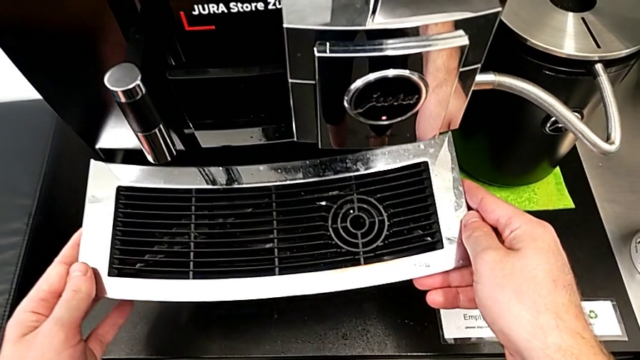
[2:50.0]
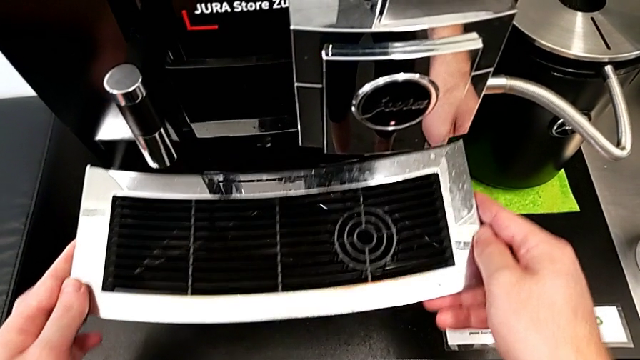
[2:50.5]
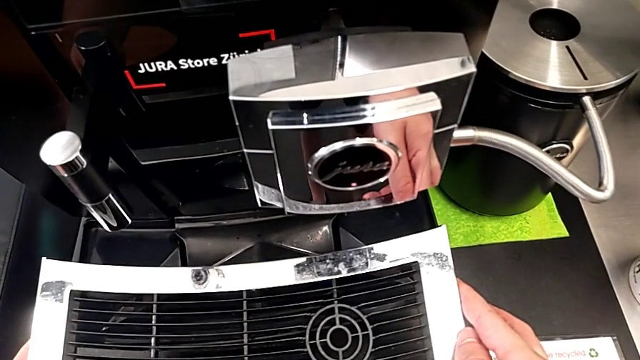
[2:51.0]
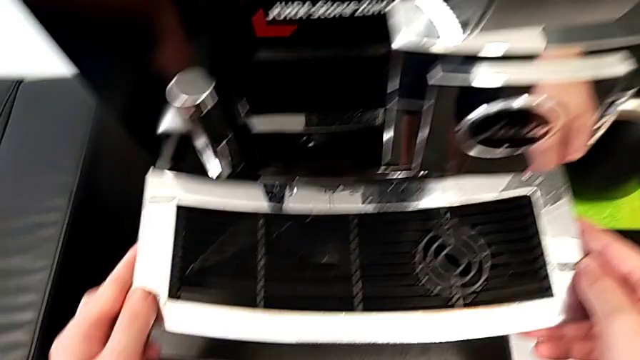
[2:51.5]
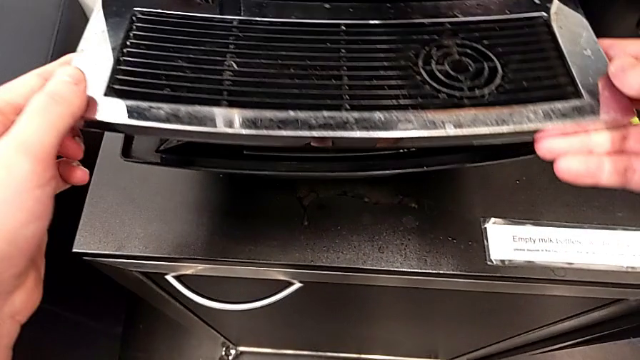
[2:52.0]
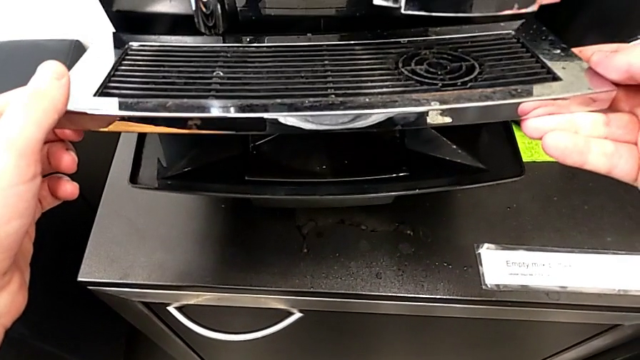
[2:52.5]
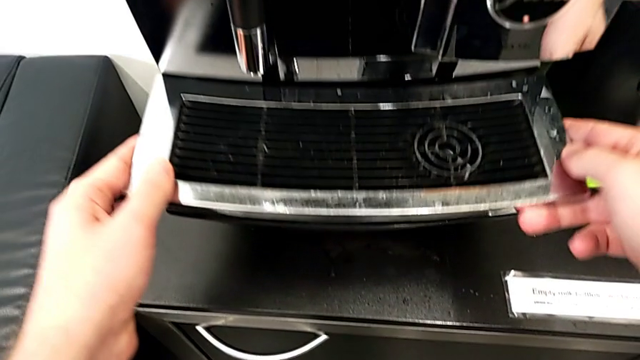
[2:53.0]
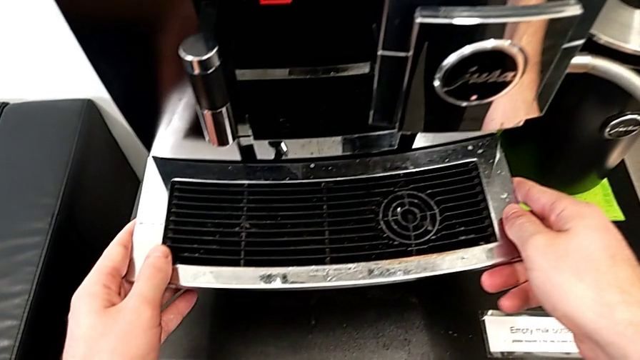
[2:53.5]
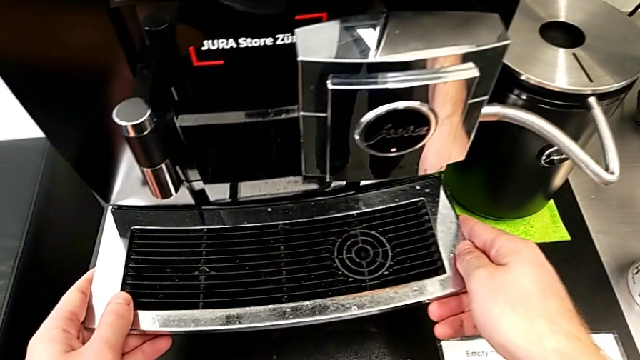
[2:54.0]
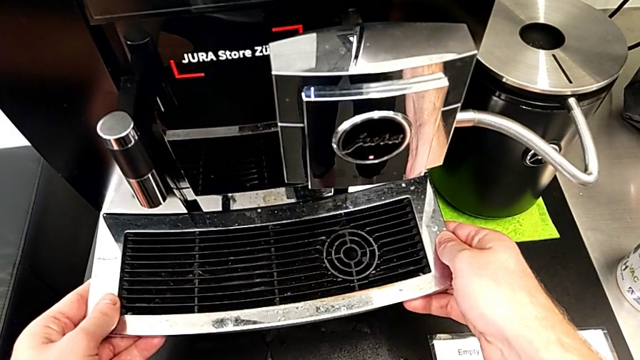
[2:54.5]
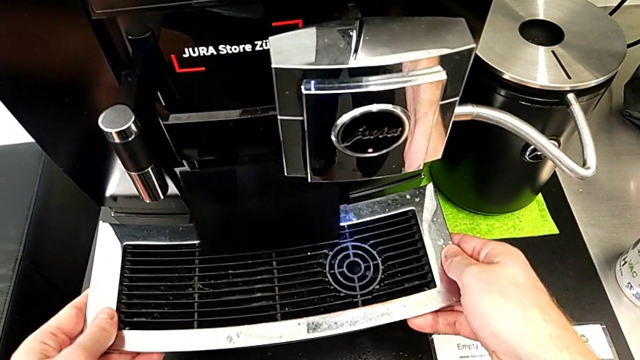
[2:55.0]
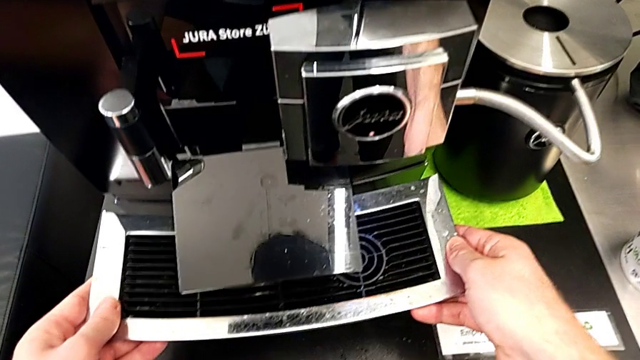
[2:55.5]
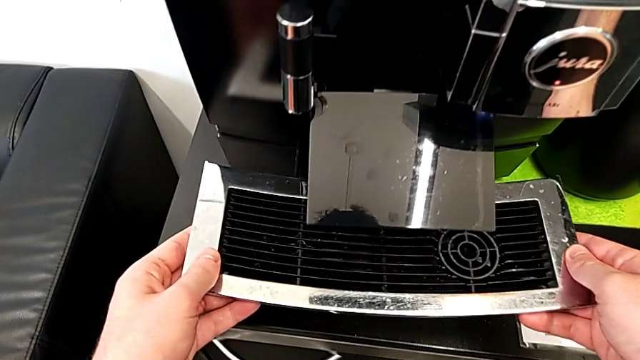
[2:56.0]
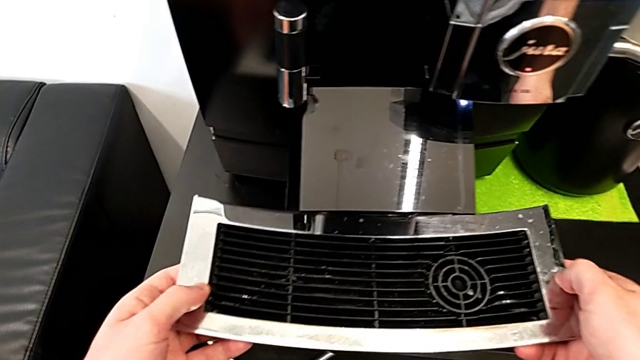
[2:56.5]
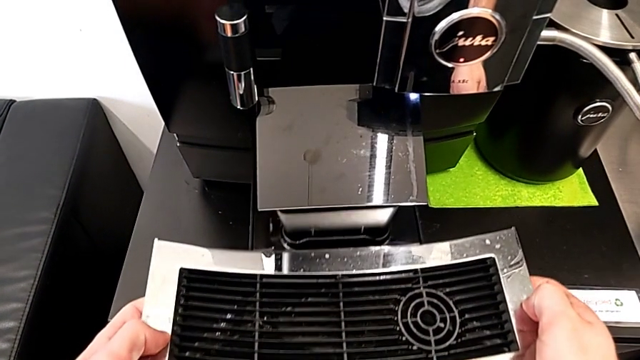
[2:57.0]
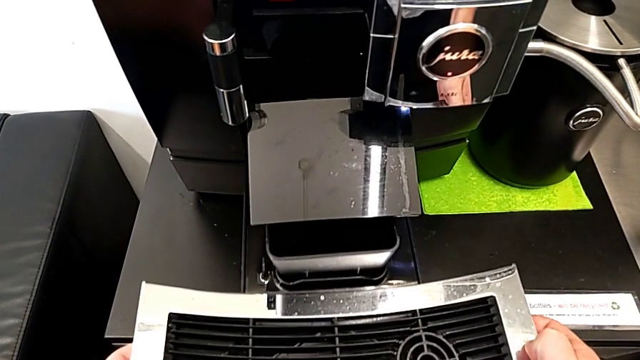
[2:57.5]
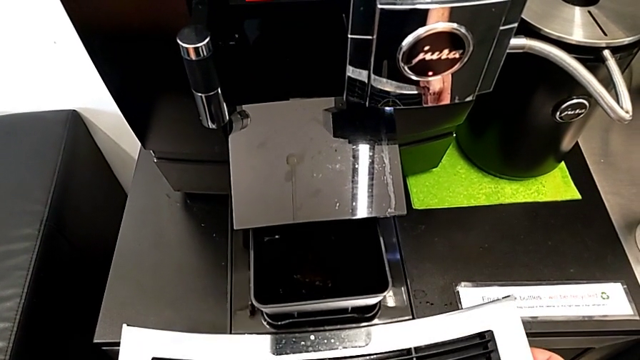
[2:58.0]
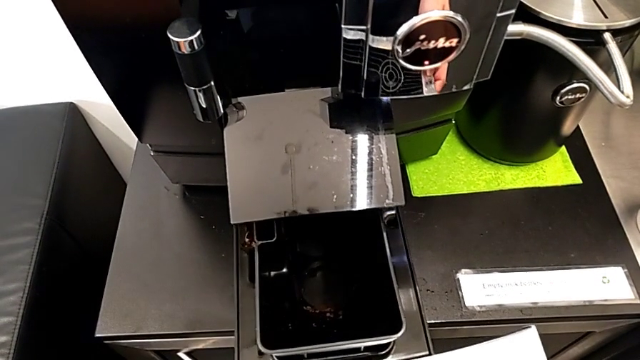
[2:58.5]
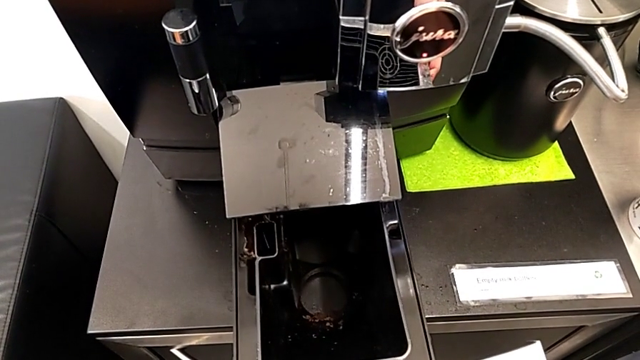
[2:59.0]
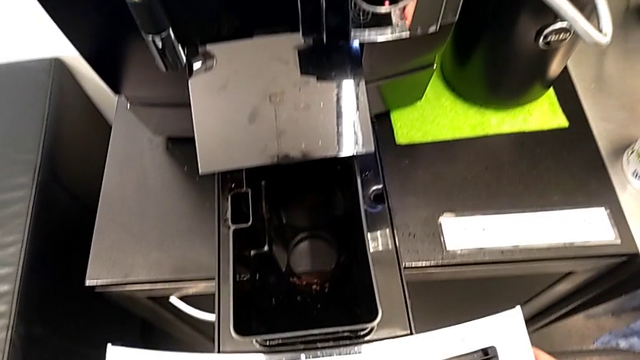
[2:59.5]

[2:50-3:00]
The camera wearer is emptying the drip tray every day. They withdraw the top drip tray, place it and withdraw the drip tray.

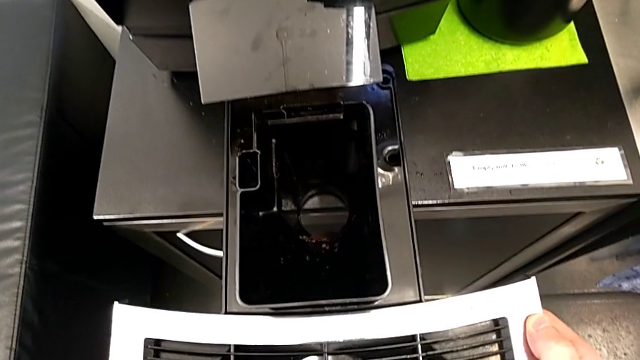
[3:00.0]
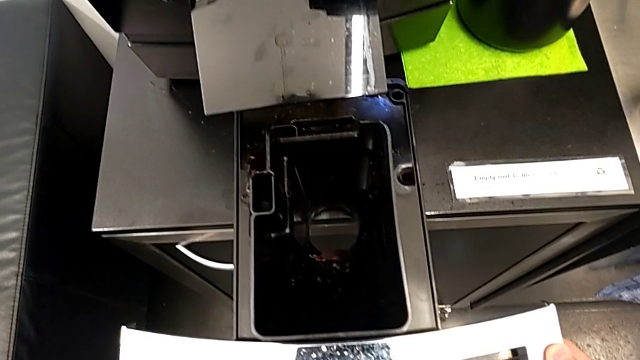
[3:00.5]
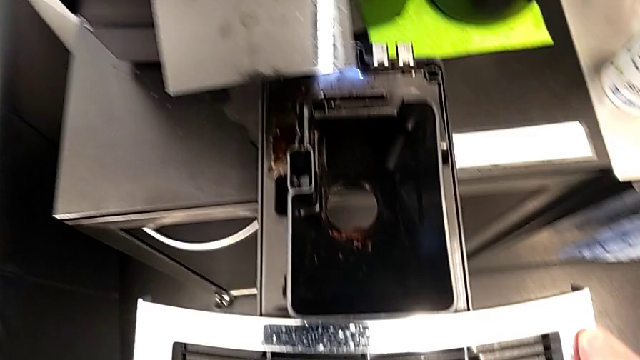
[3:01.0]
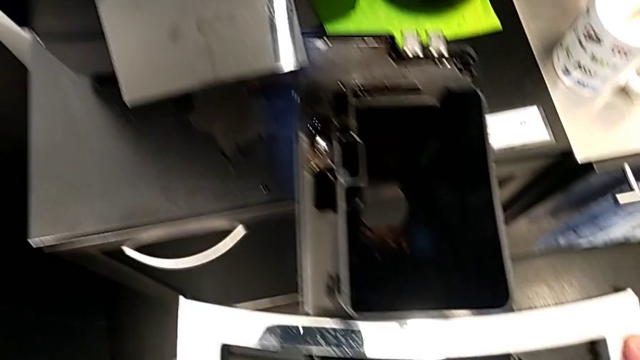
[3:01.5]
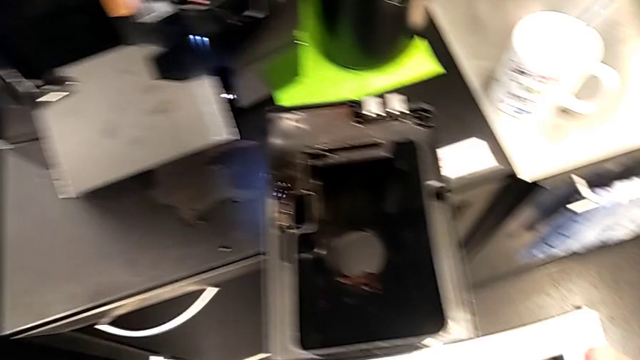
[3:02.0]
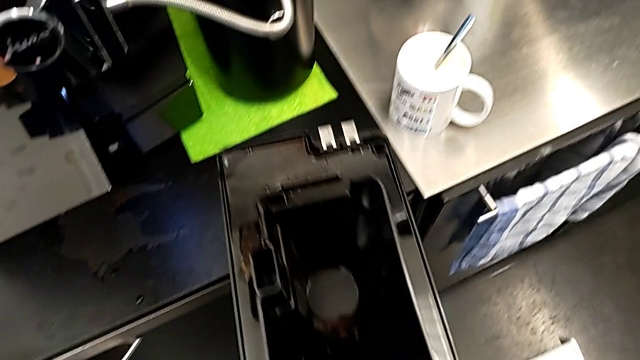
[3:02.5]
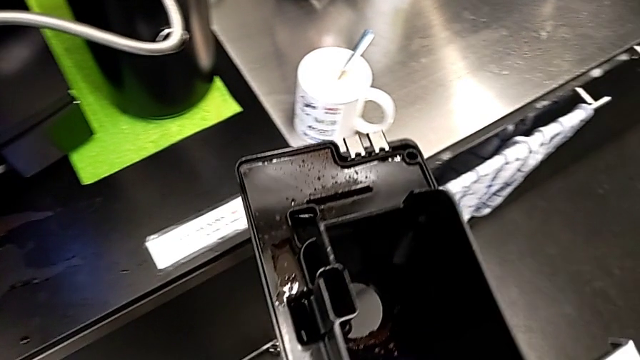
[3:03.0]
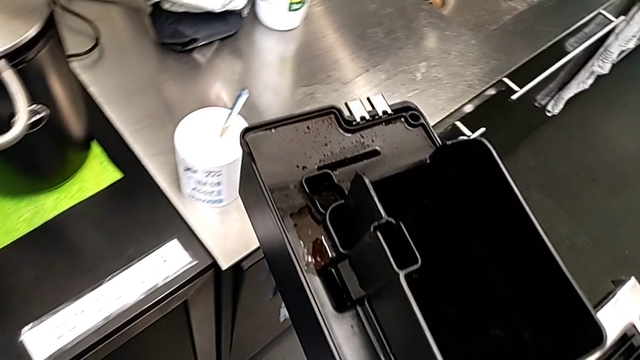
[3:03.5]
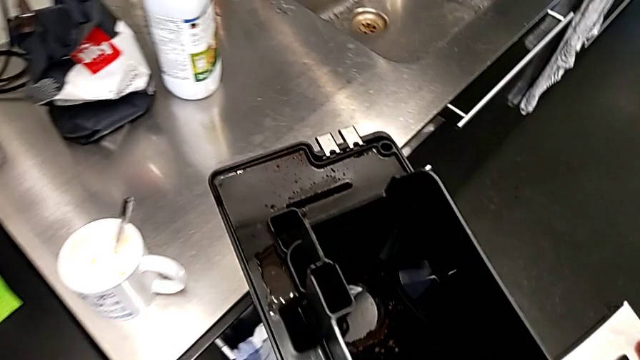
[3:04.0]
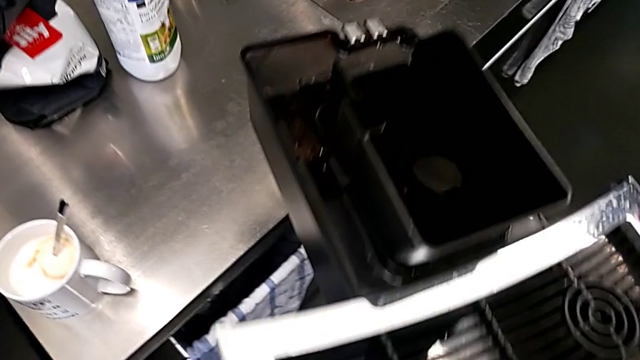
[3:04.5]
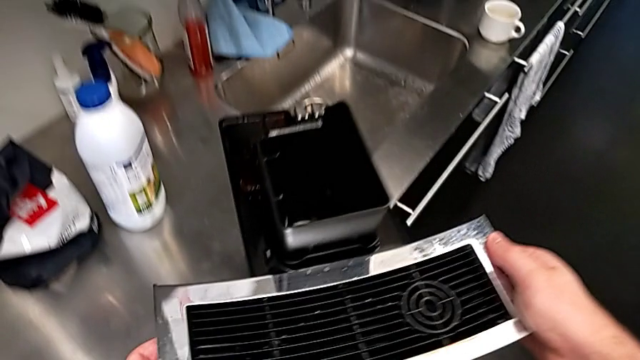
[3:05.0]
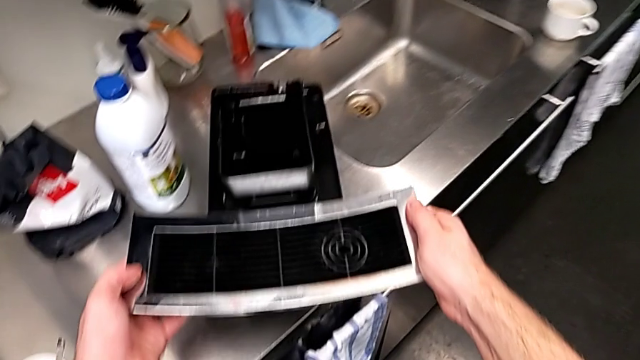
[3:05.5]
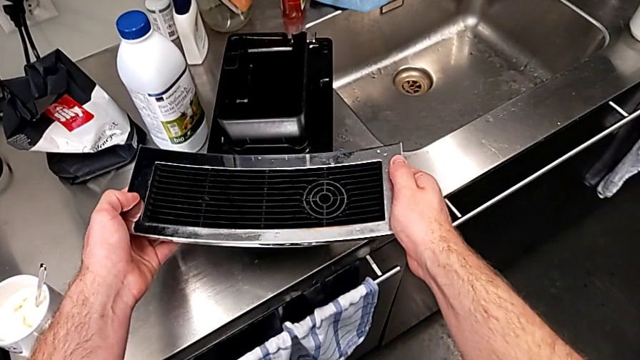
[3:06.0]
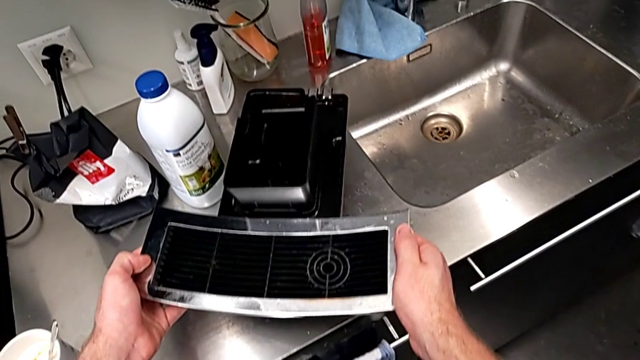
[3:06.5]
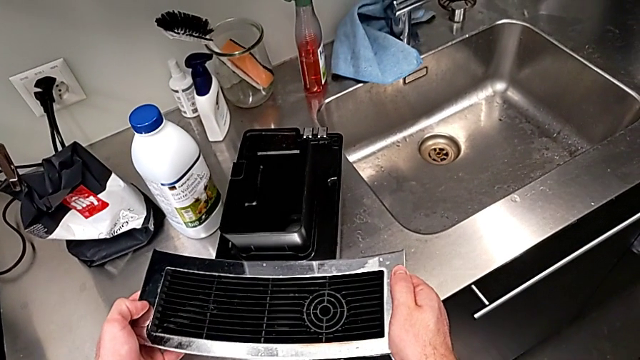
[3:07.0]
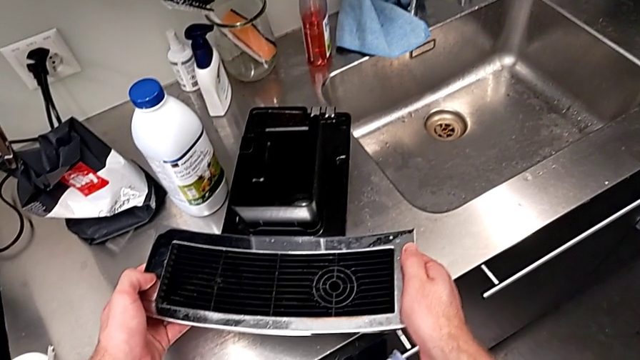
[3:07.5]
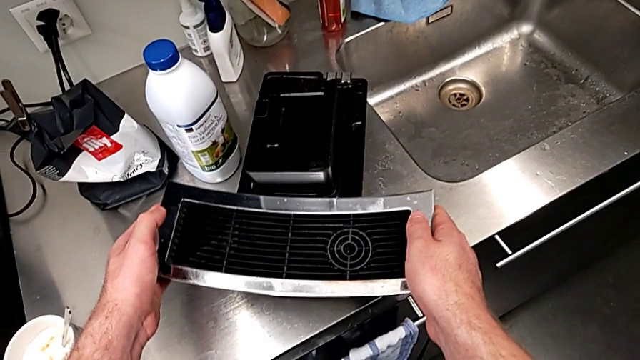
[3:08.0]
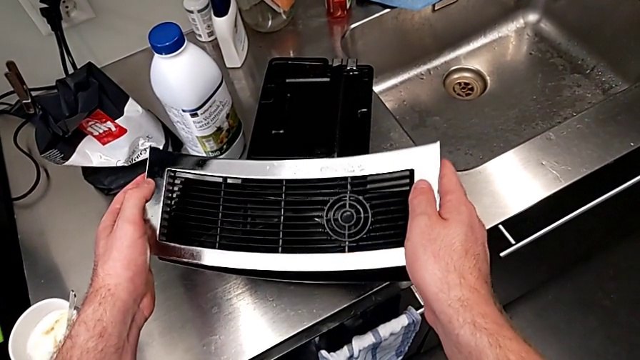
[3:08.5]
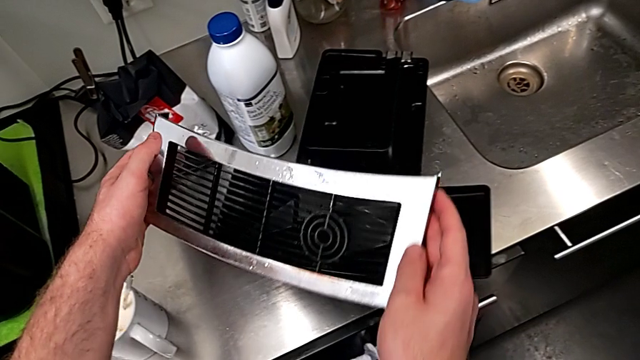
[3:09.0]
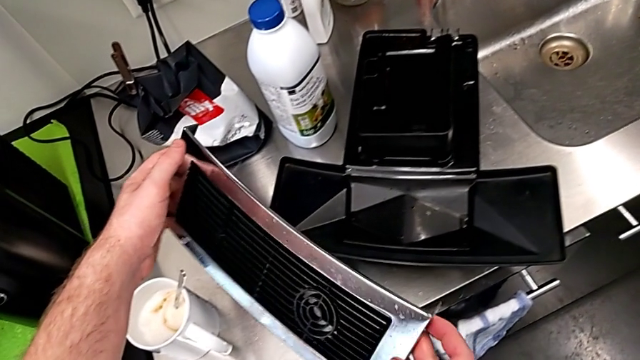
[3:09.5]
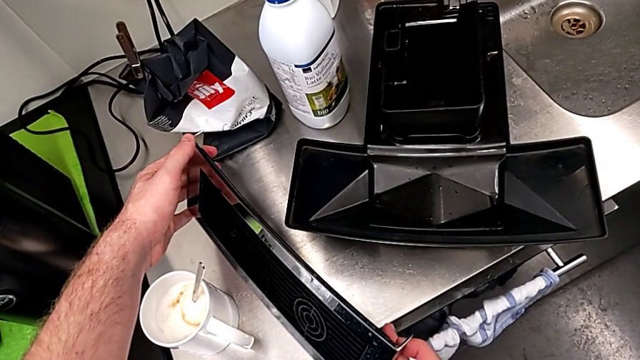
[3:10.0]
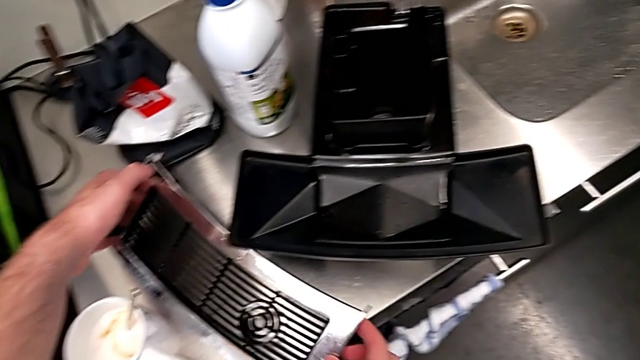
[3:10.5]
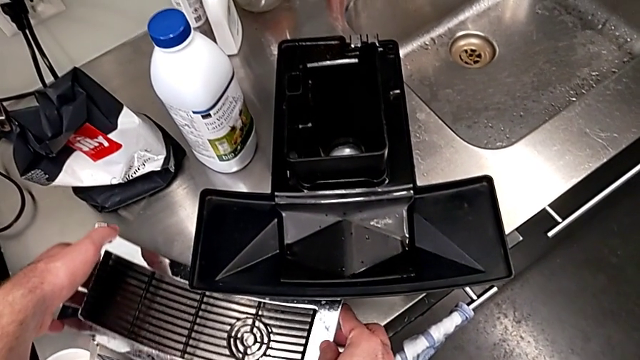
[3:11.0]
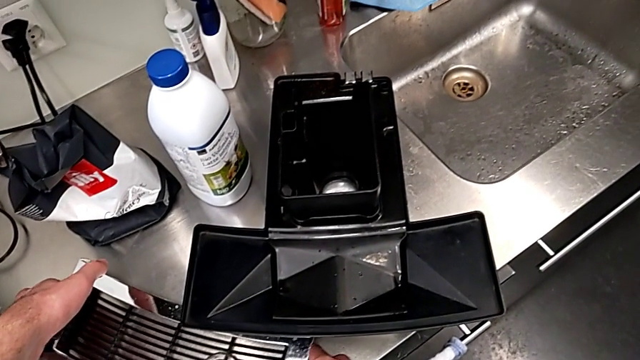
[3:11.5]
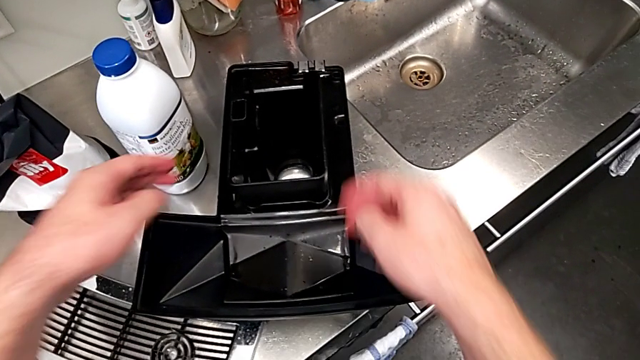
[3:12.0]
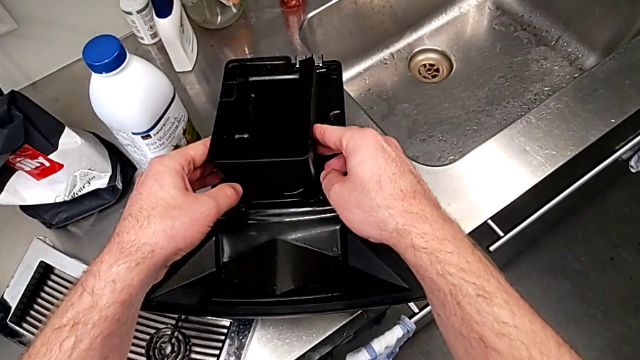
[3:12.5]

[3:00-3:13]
The camera wearer is emptying the drip tray every day. They slide the drip tray, place it, withdraw the top drip tray and place it.
